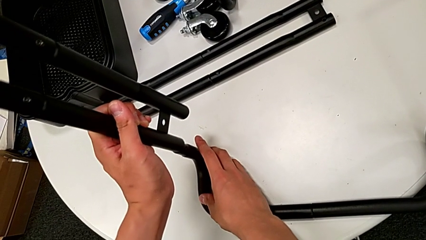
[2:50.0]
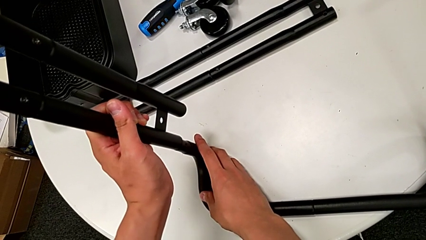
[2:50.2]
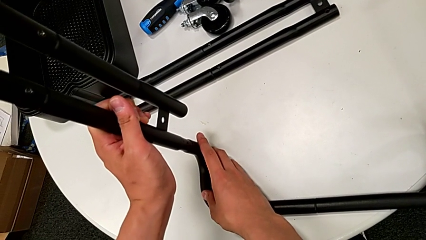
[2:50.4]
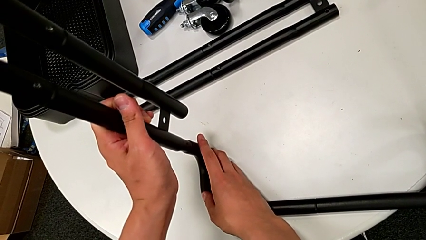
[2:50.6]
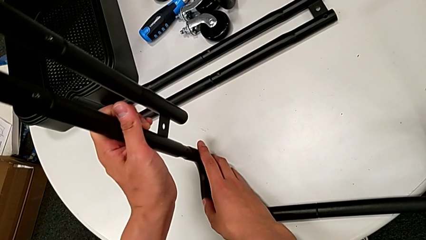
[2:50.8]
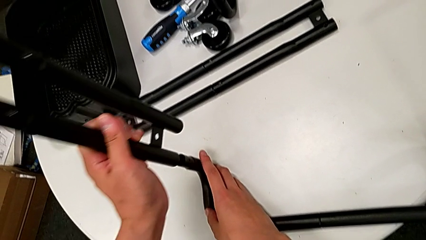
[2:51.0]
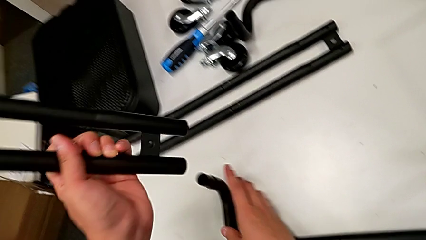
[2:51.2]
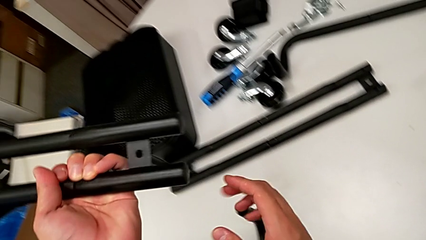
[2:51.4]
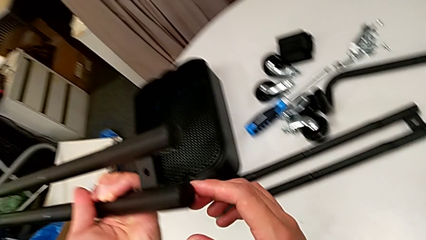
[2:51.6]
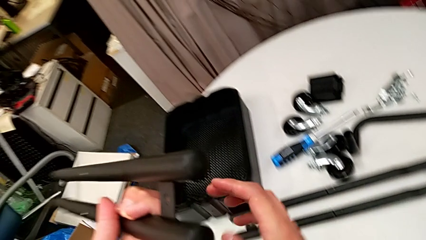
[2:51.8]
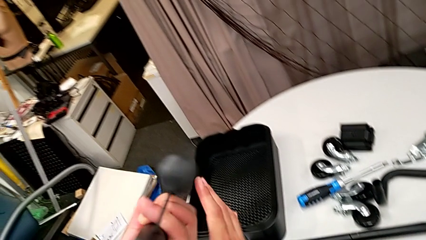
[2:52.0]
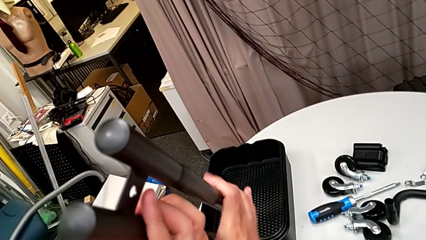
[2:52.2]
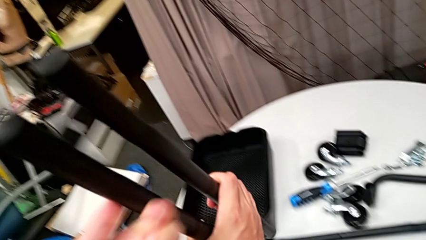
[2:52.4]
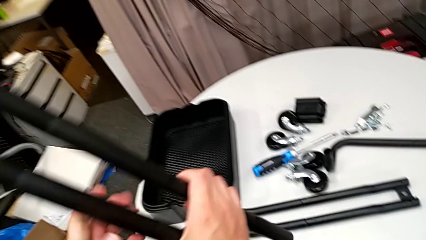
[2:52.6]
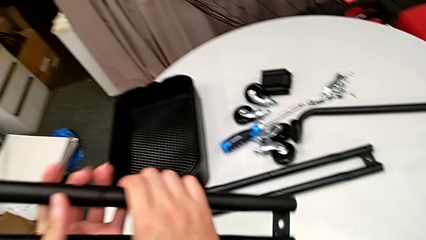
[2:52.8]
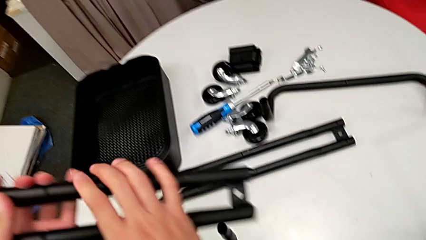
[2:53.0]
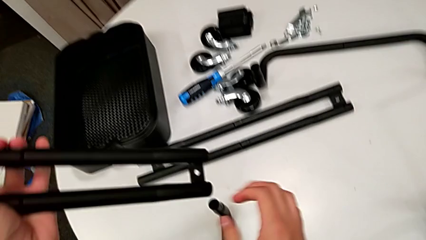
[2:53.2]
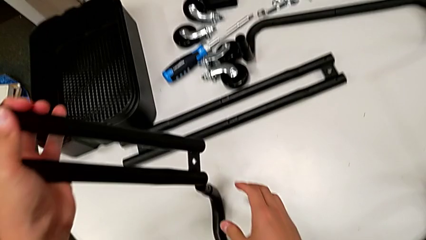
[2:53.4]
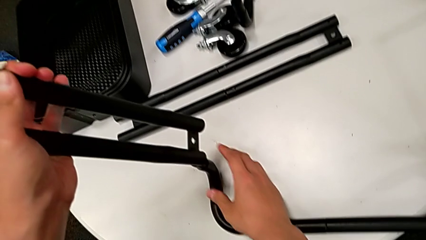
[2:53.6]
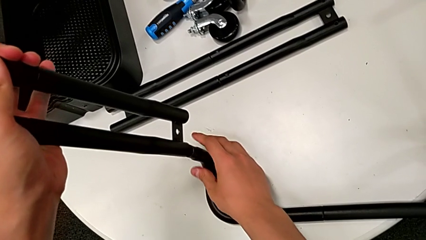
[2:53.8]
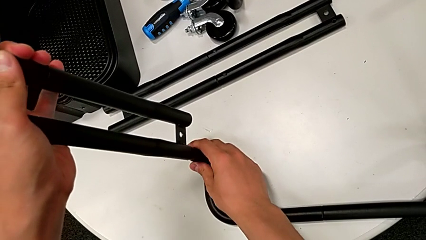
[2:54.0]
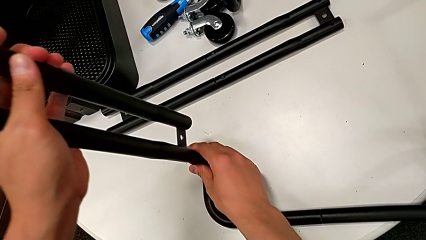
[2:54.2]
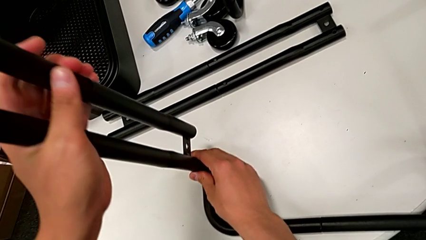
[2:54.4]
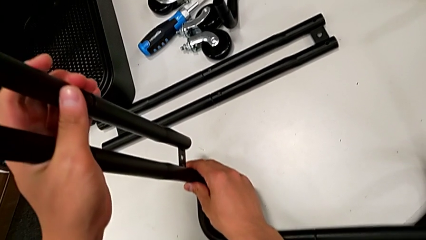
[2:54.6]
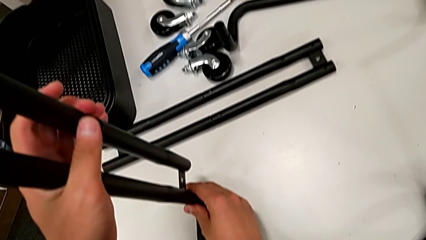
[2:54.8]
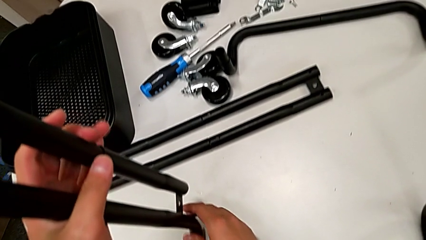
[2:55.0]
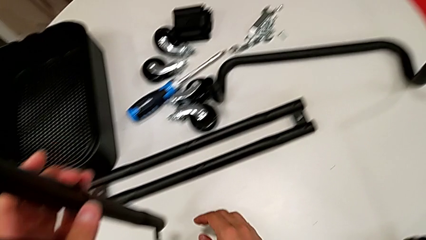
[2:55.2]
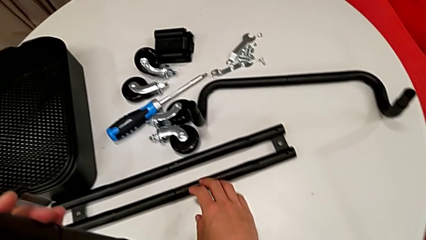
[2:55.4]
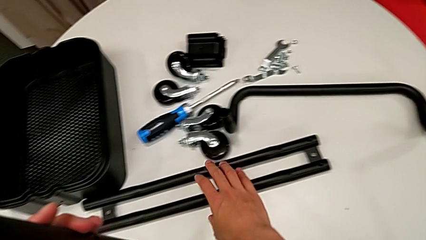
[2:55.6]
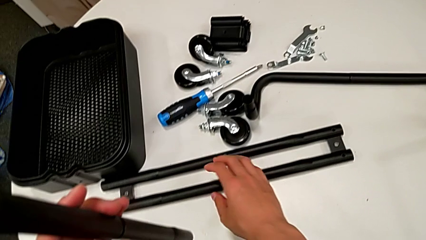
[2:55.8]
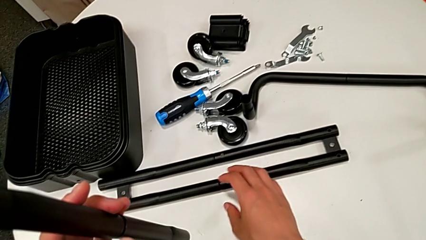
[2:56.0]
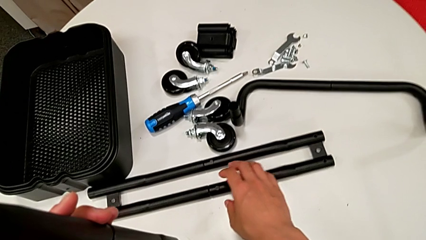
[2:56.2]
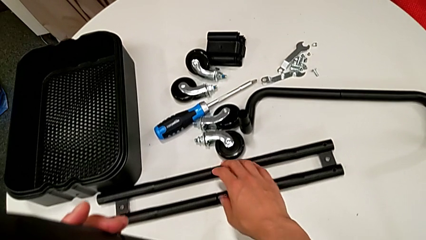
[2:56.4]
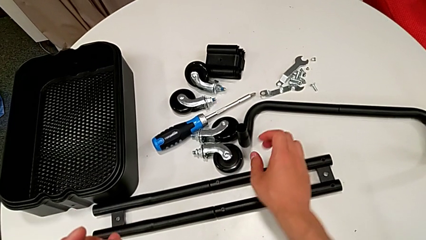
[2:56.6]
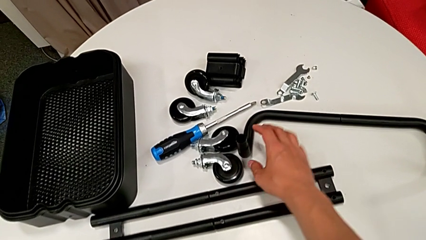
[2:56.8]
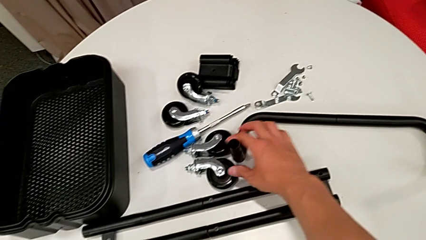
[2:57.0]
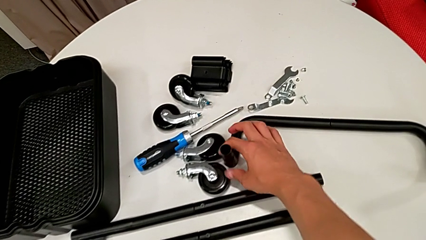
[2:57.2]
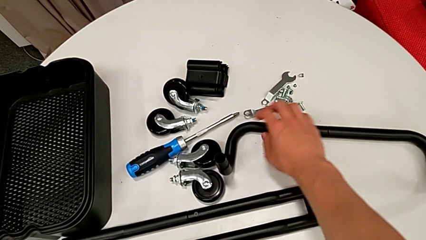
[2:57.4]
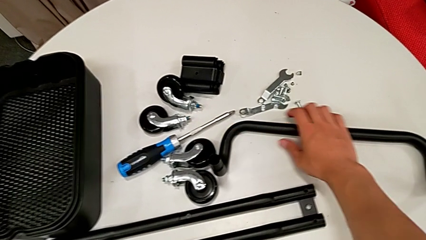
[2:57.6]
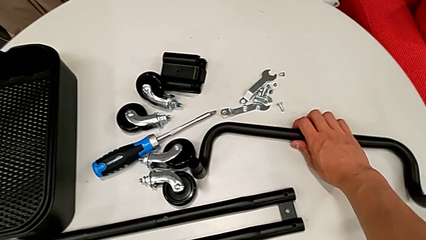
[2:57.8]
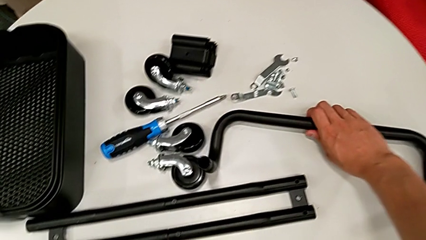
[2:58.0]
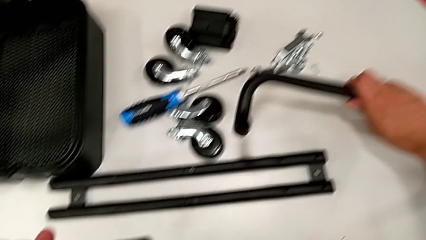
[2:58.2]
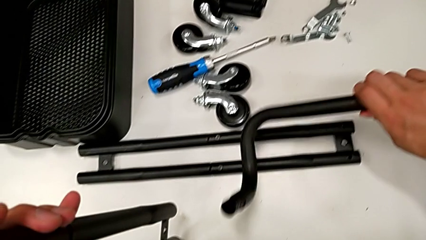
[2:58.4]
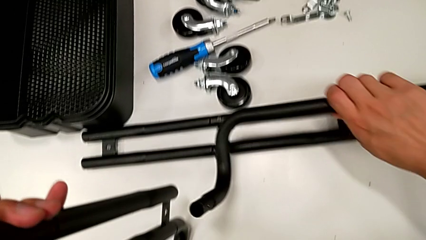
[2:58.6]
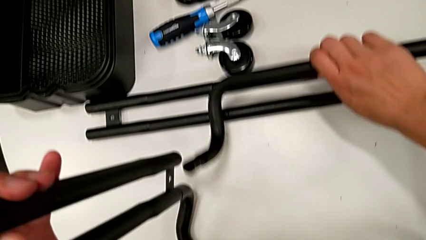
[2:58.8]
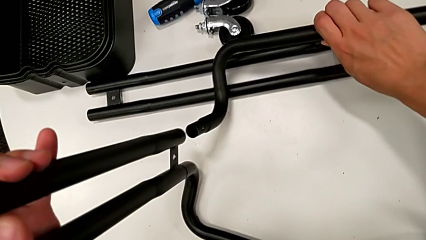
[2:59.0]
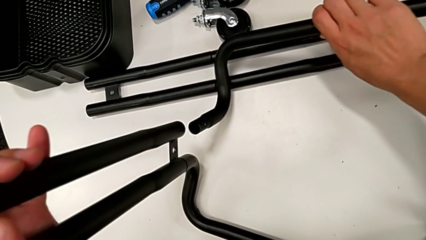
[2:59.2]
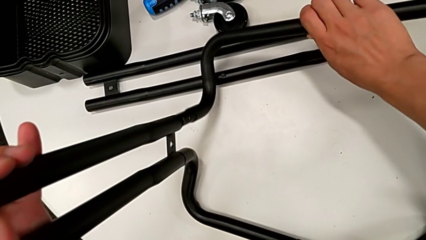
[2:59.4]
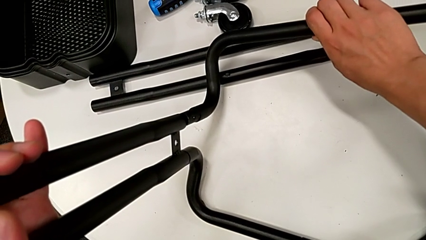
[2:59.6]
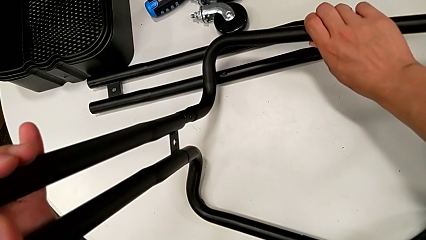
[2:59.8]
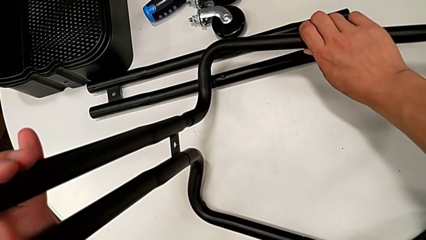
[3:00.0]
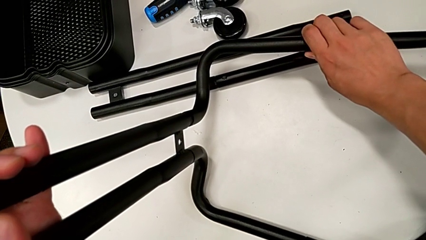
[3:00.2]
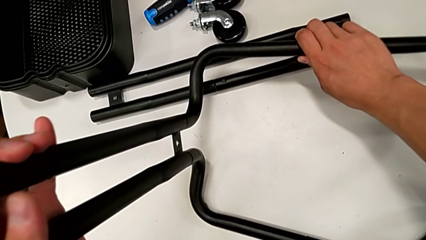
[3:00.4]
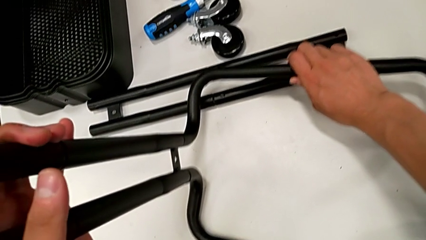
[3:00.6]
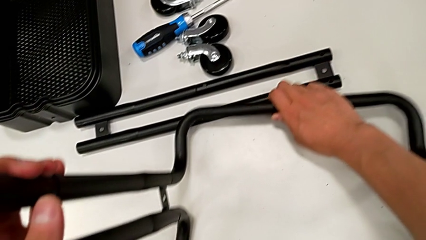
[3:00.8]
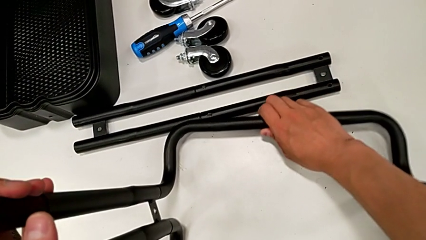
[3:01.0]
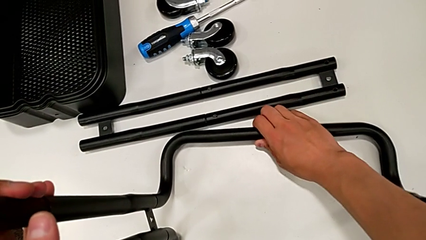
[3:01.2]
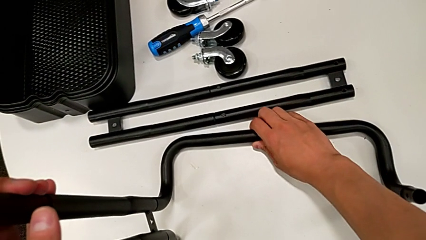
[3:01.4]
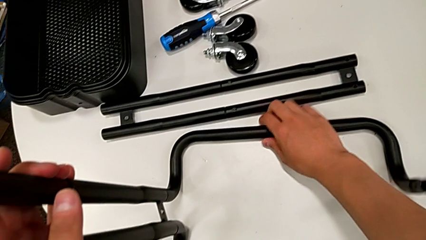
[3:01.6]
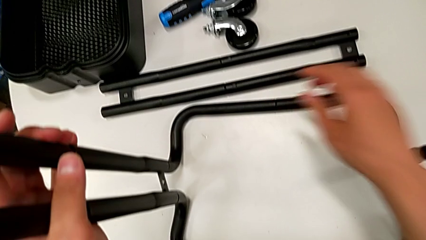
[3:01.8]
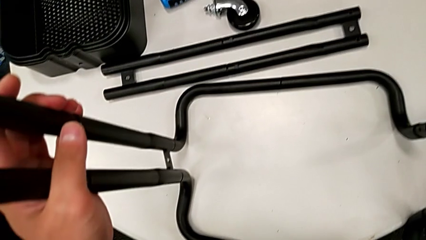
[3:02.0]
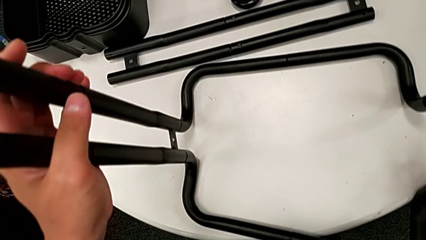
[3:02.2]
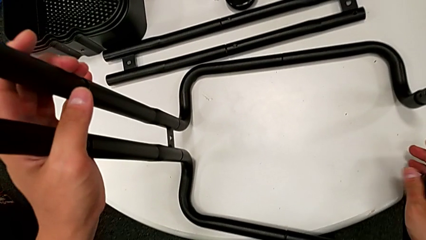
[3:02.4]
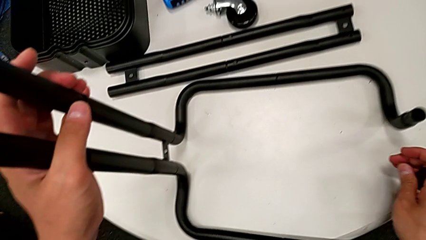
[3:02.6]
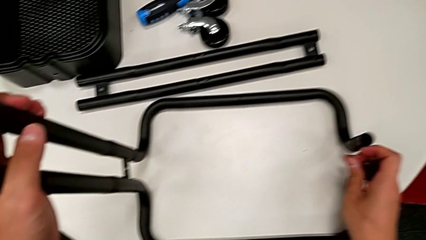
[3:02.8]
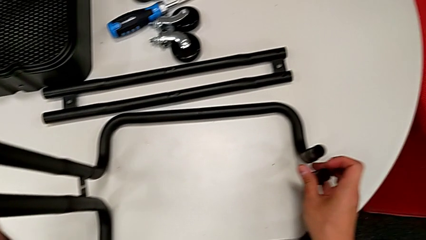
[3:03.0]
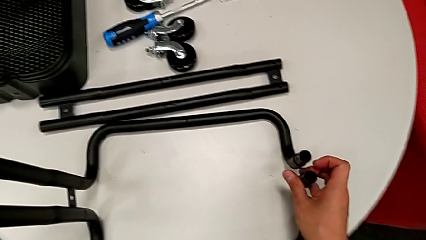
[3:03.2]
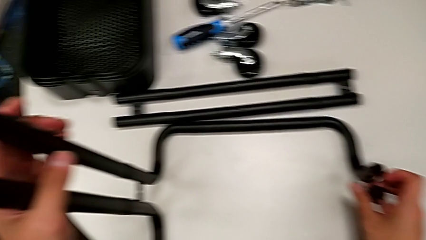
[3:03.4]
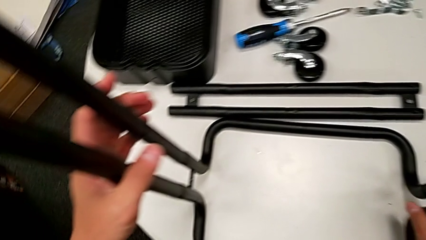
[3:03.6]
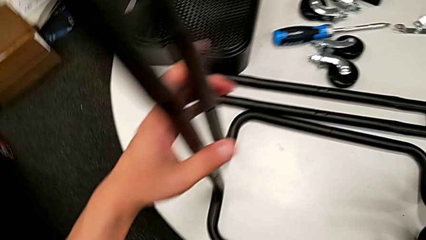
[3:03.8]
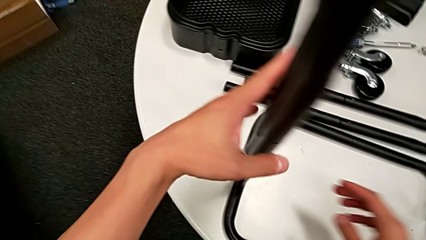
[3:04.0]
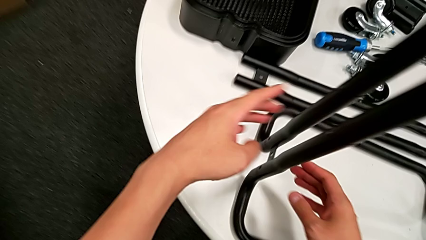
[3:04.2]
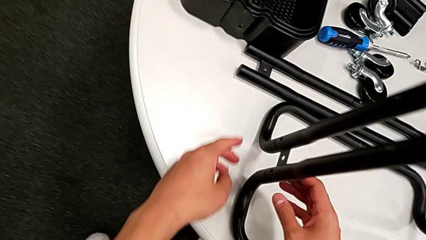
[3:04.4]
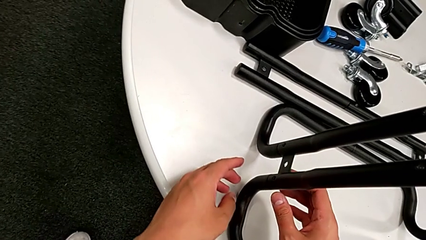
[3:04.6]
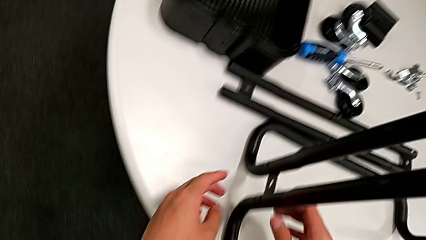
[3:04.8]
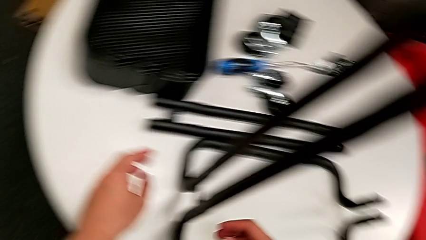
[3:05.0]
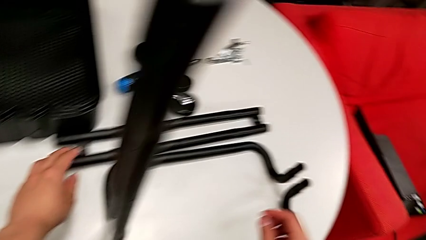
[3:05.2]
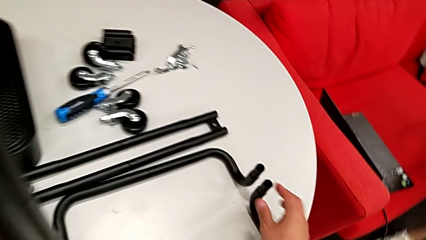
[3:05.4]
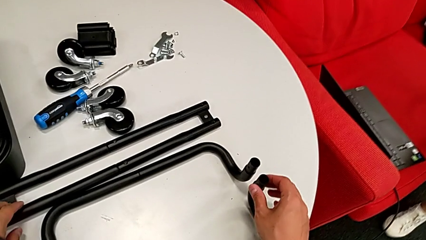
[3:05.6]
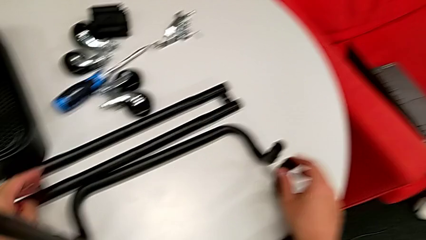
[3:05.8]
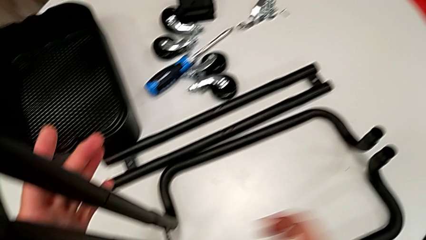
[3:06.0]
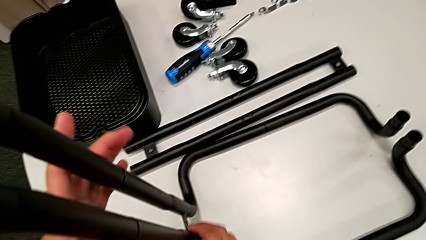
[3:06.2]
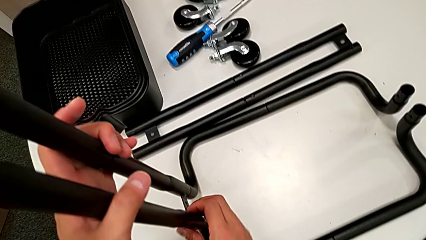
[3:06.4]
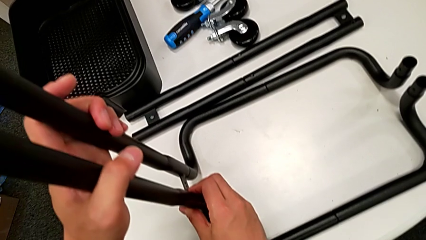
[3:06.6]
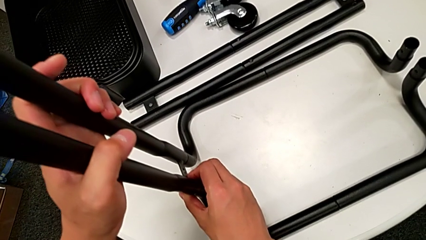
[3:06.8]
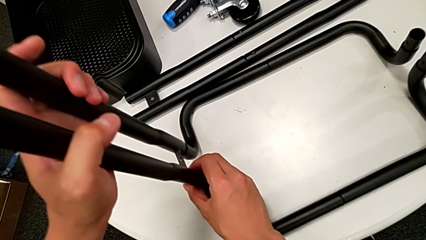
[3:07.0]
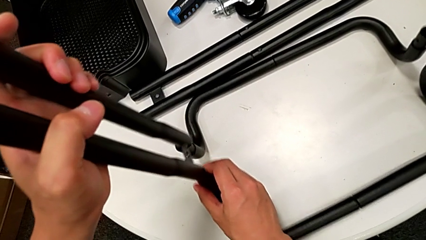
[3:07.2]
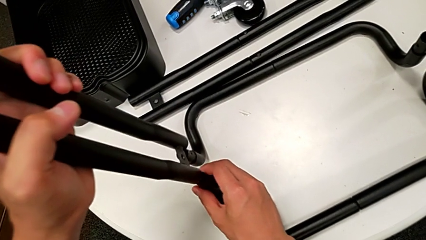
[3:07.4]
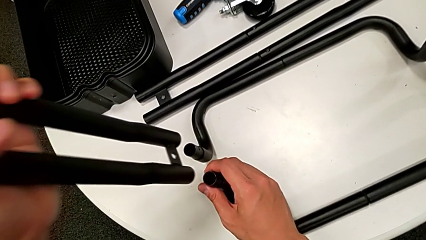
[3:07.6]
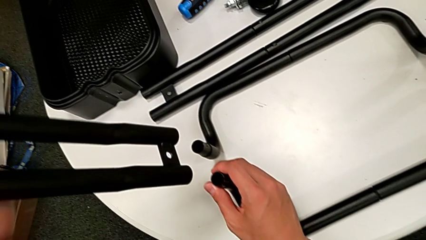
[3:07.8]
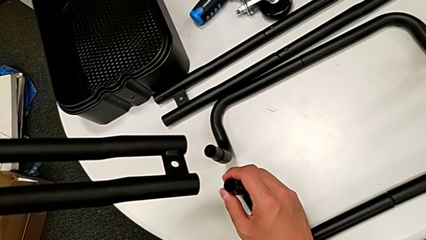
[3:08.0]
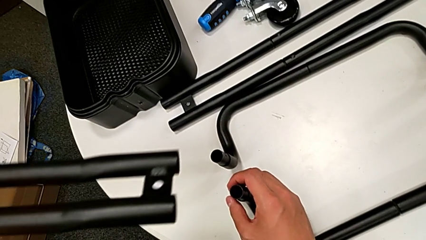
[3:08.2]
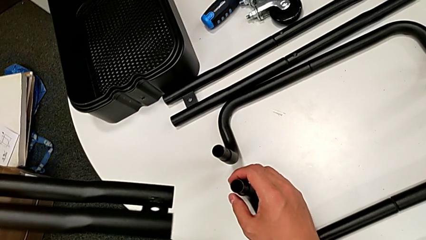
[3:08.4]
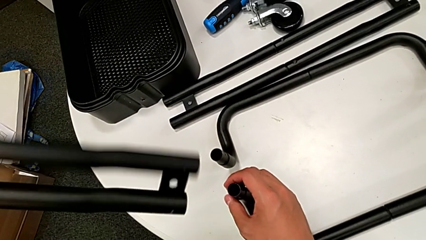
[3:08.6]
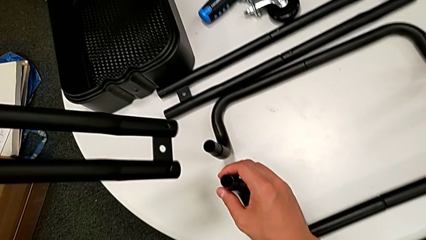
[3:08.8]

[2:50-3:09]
The camera wearer is assembling the side legs onto the base frame with the screwdriver. They wrongly place the leg, putting the bar on the wrong side, and insert the side leg. They grab the second frame, wrongly align the leg in the wrong direction with the base frame, withdraw the first leg and rotate it.
